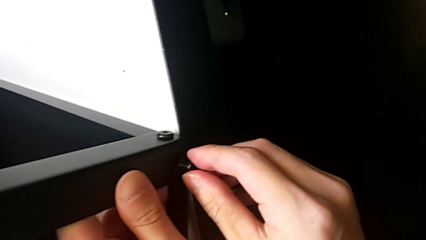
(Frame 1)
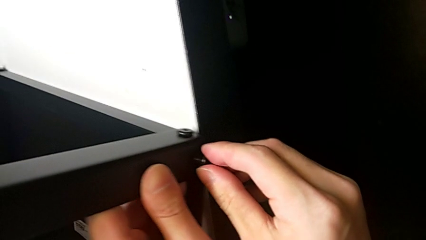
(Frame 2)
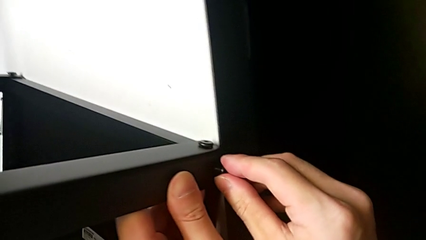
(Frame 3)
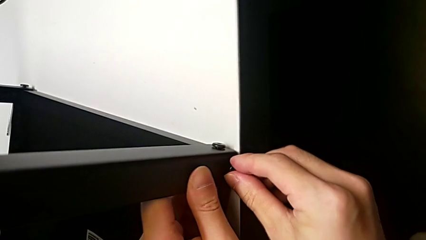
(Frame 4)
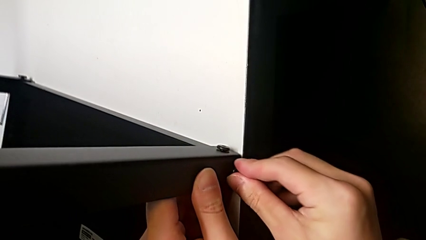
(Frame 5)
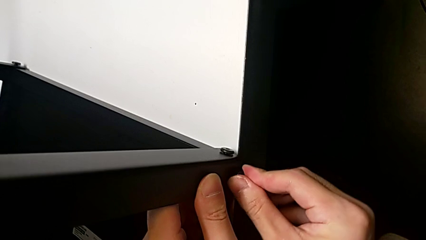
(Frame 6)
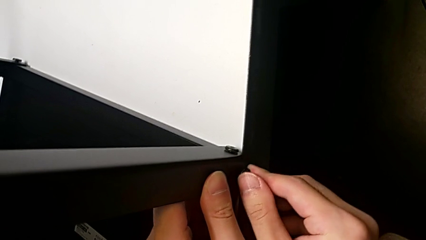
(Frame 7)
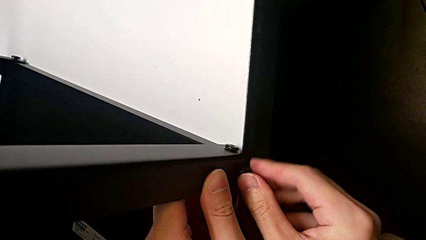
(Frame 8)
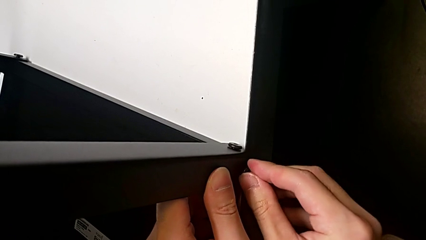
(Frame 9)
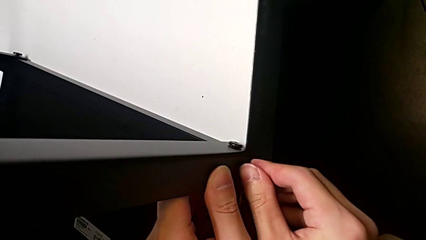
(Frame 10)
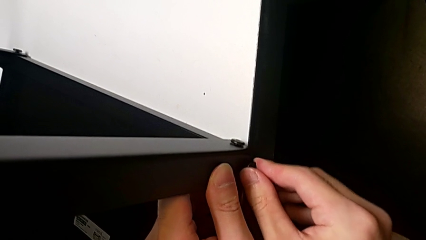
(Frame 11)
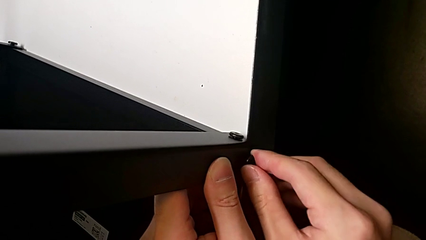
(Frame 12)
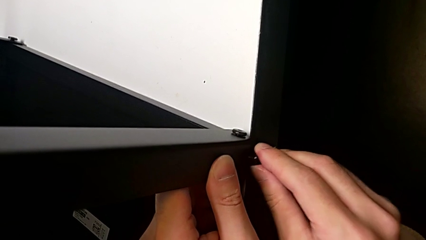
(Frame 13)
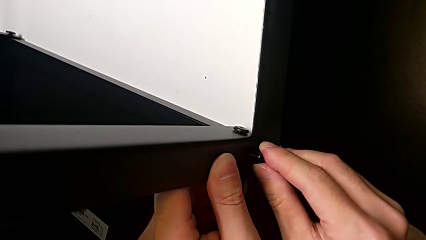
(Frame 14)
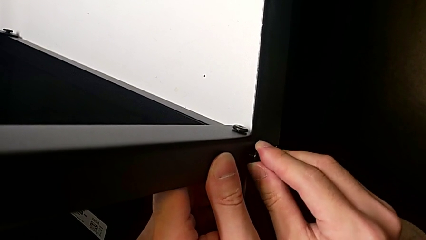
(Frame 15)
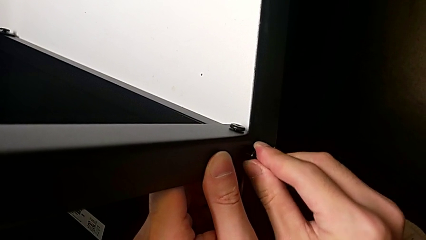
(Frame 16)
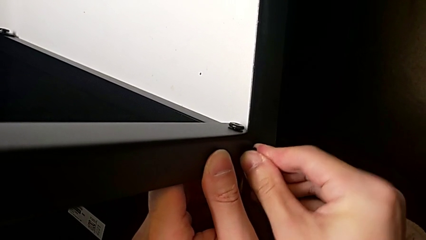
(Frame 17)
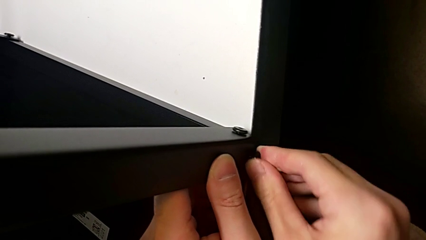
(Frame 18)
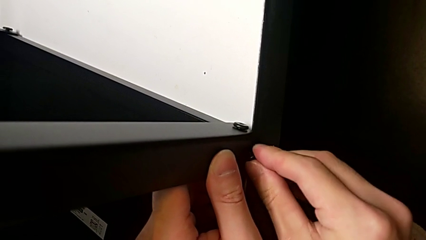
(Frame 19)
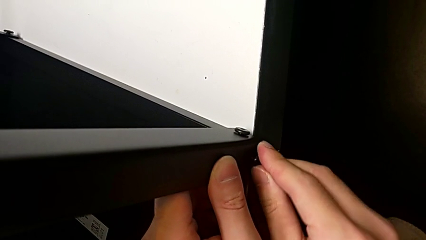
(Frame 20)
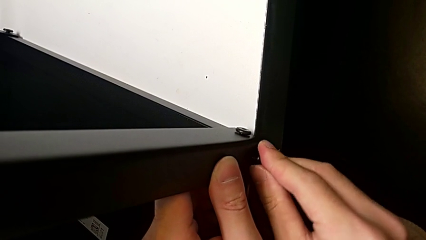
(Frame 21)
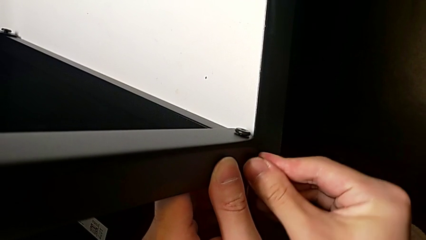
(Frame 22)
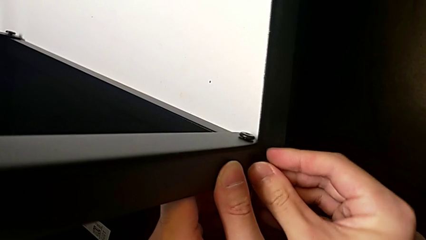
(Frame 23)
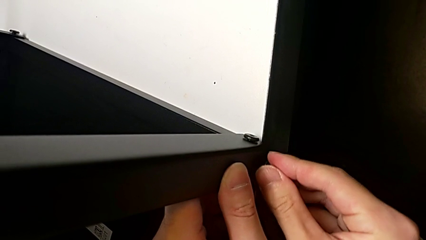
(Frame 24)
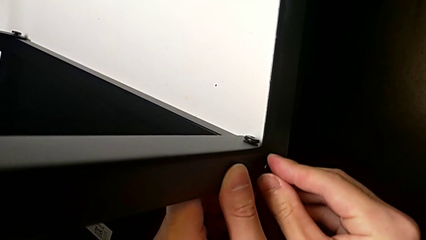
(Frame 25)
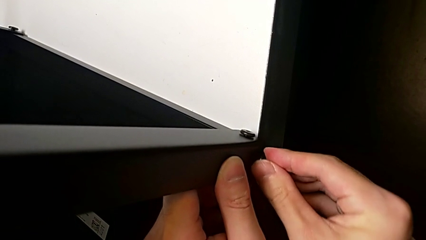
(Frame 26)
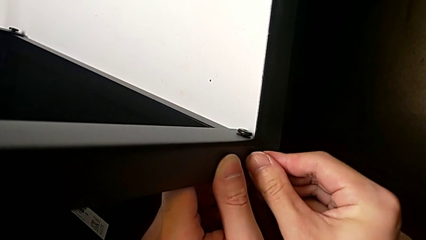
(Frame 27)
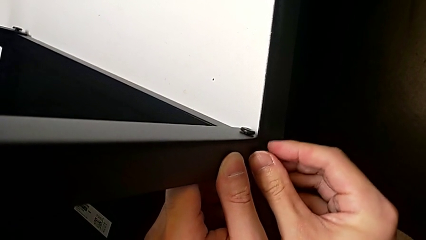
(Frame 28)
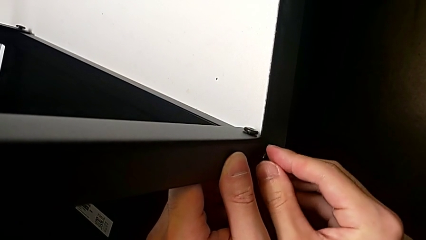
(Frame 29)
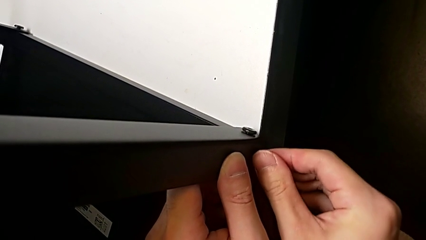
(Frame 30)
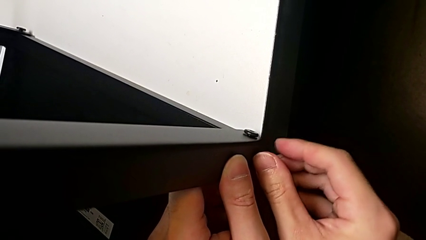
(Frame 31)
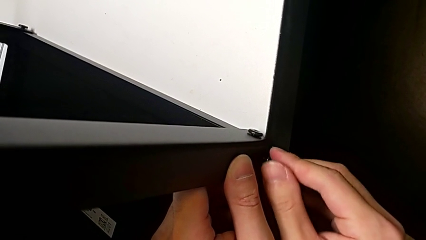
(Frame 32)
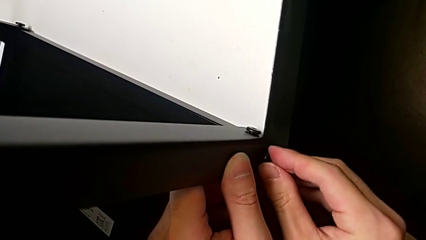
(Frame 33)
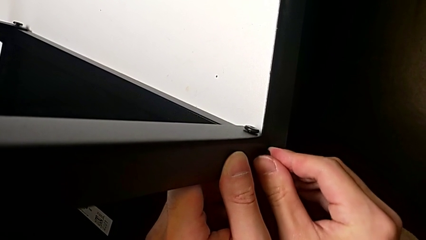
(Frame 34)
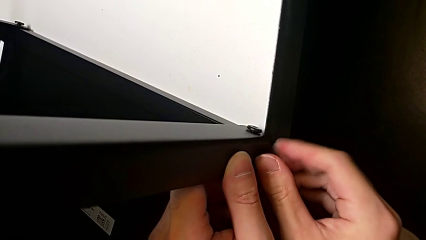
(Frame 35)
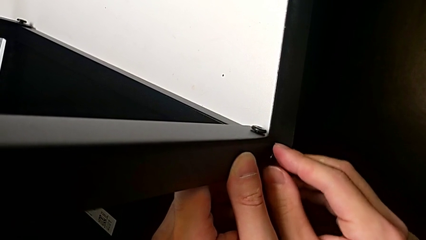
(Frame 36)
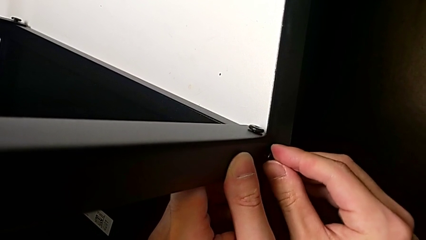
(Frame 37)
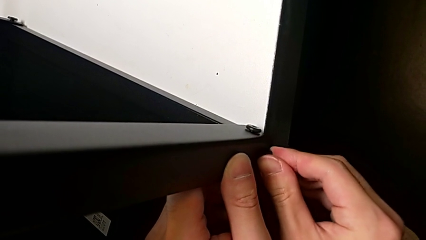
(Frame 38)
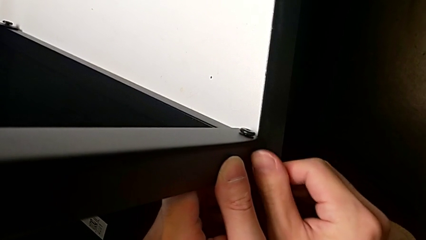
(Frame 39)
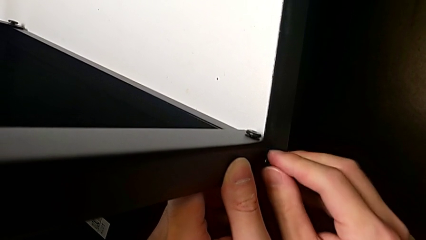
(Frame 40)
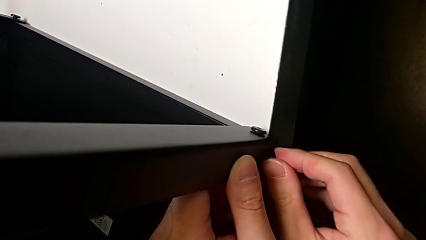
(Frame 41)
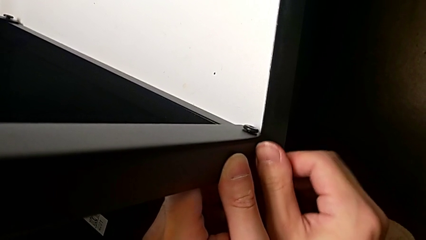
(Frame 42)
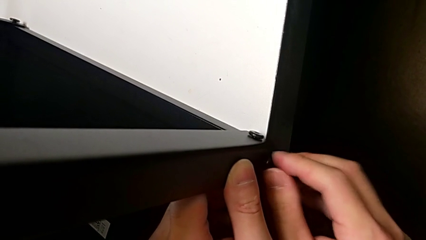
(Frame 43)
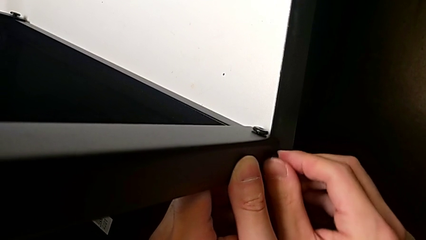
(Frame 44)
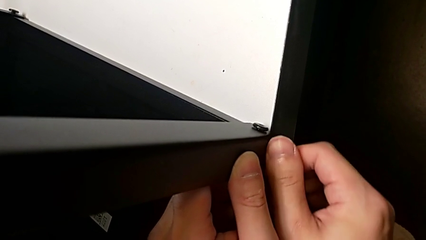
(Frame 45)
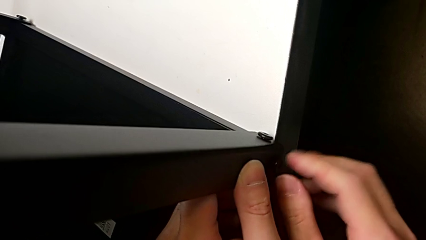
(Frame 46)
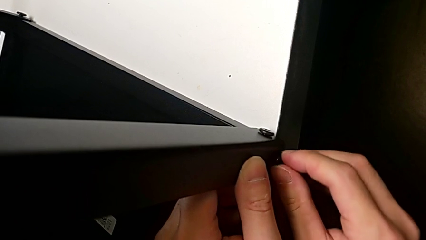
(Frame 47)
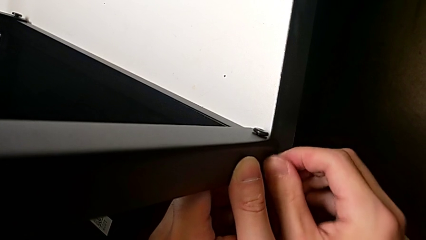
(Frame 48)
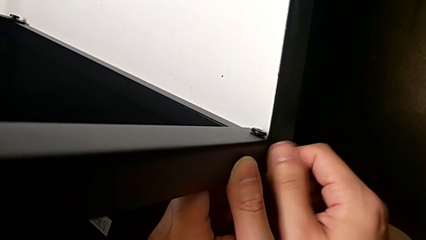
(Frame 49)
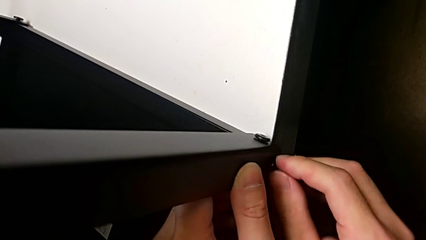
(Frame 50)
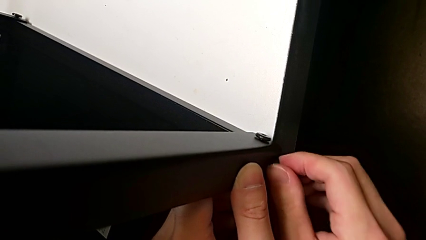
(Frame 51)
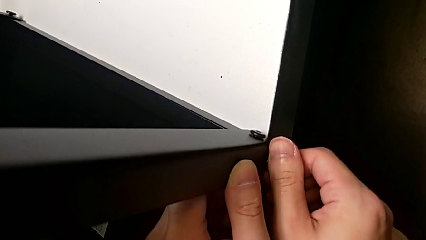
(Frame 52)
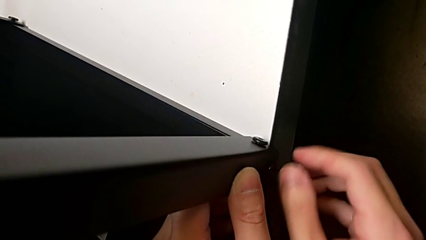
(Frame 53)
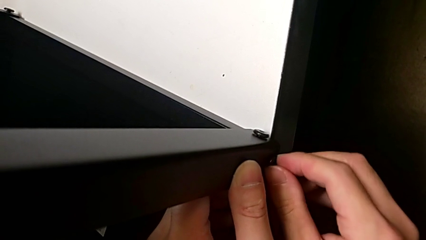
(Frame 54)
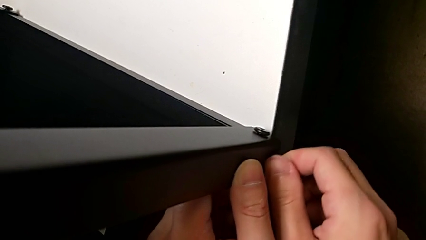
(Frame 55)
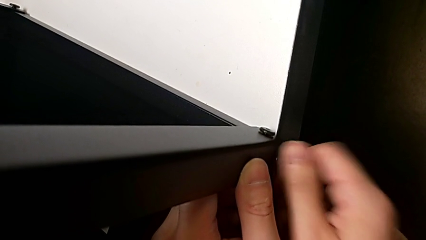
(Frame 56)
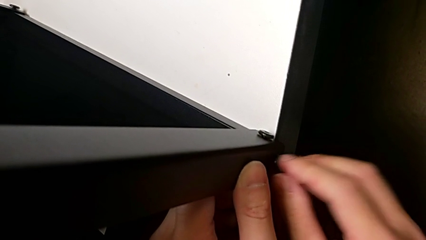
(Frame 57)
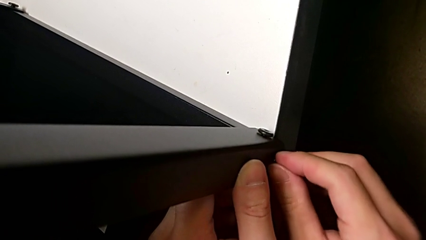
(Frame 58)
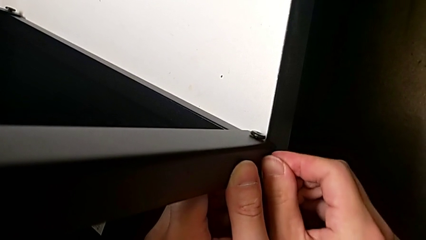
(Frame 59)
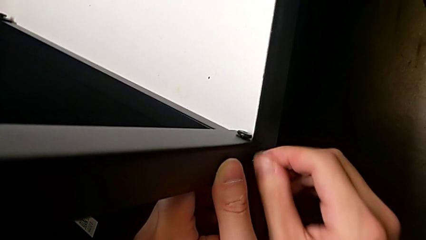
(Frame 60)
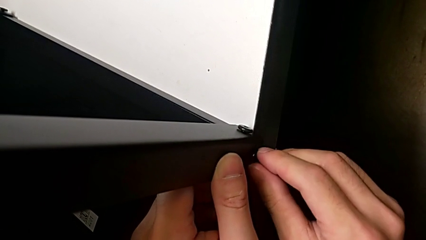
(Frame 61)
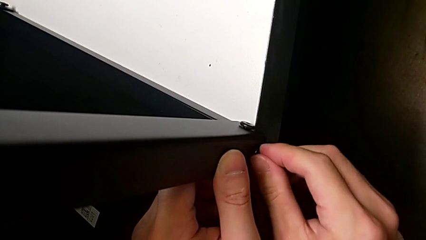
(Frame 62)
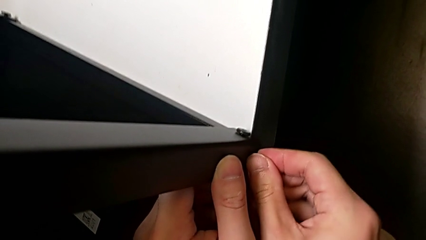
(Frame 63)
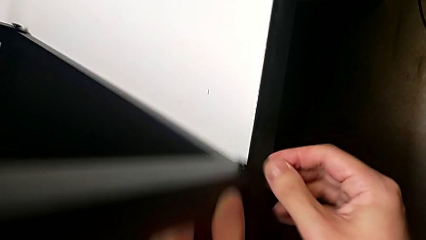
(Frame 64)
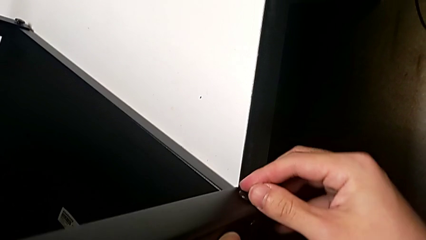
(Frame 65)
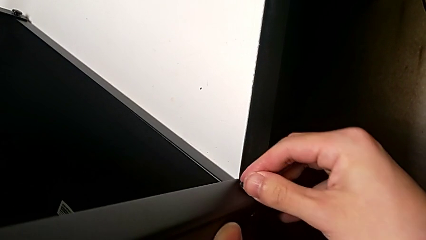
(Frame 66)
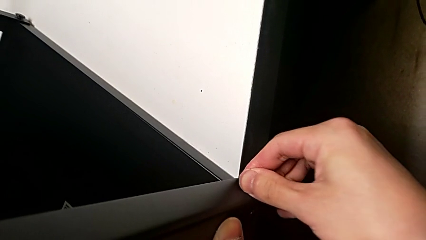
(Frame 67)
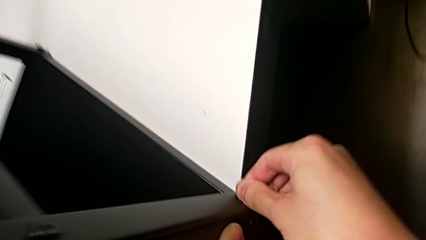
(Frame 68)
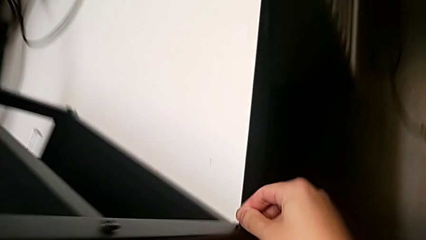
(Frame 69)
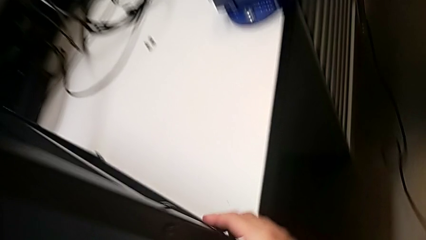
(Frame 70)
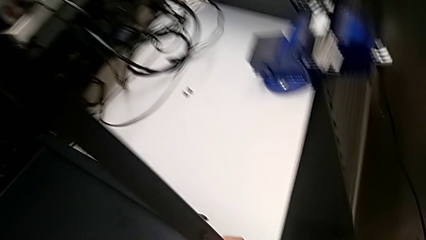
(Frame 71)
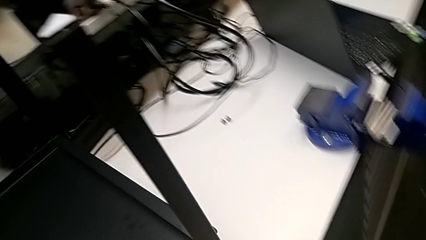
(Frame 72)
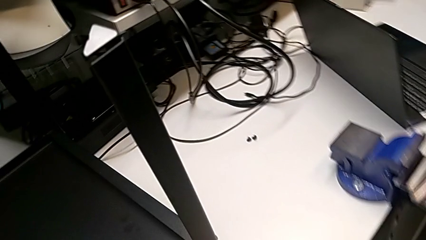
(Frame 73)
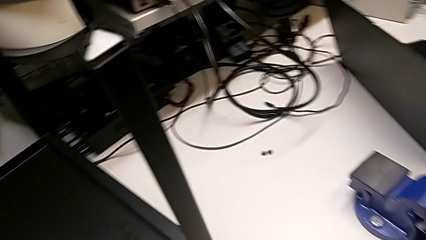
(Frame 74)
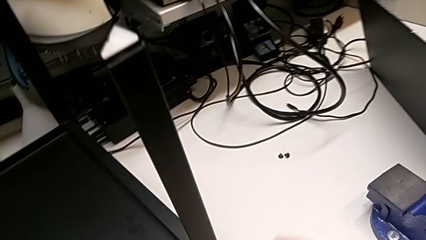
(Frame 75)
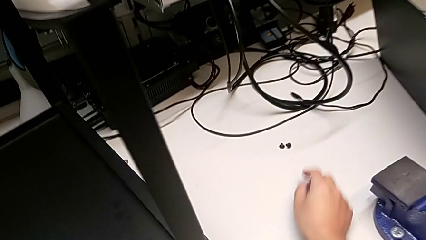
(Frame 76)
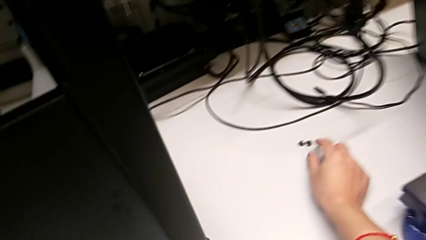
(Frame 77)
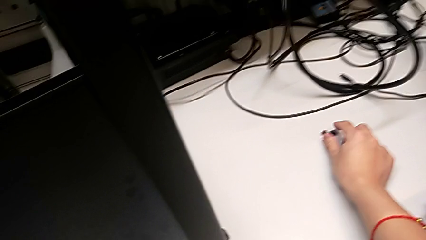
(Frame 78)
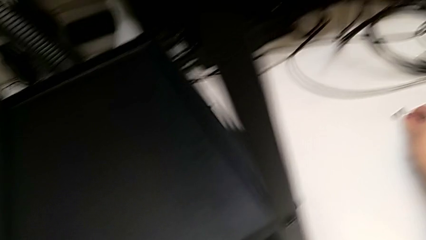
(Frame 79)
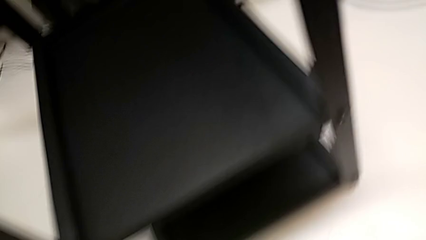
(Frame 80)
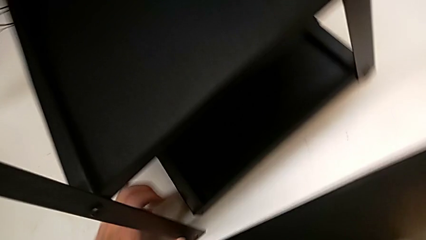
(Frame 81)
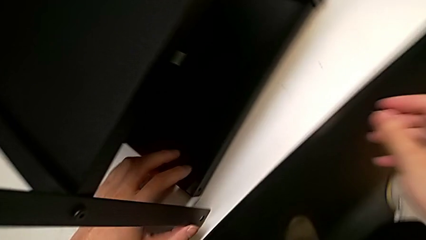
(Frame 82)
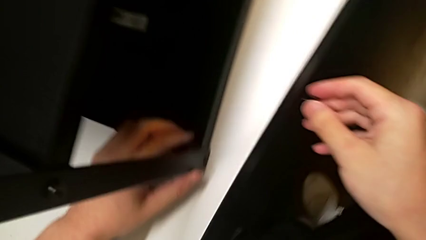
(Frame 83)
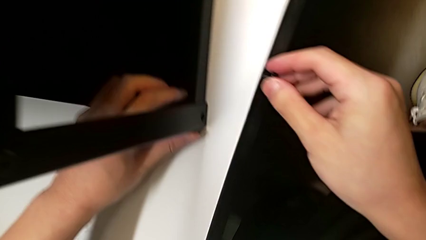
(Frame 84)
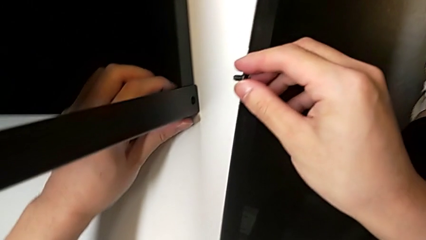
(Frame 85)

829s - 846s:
The camera wearer is screwing the top shelf into place. They keep screwing the second hex socket head and lift the first hex socket head.
